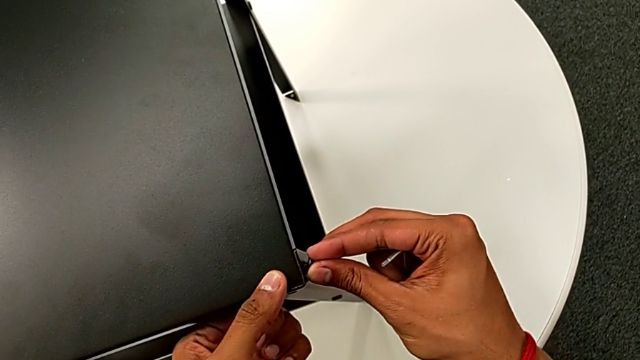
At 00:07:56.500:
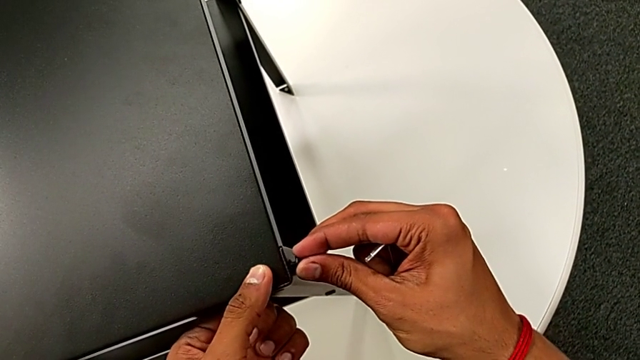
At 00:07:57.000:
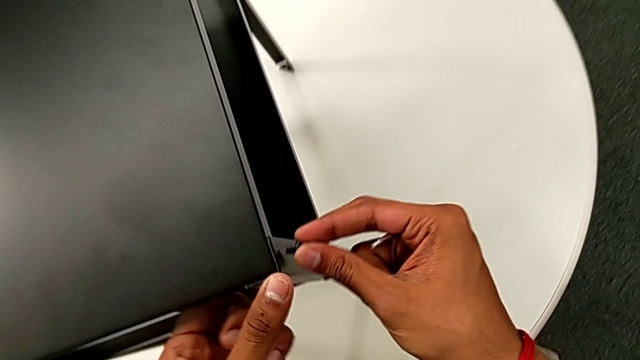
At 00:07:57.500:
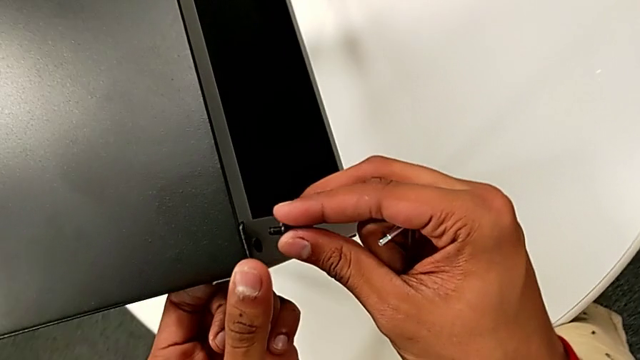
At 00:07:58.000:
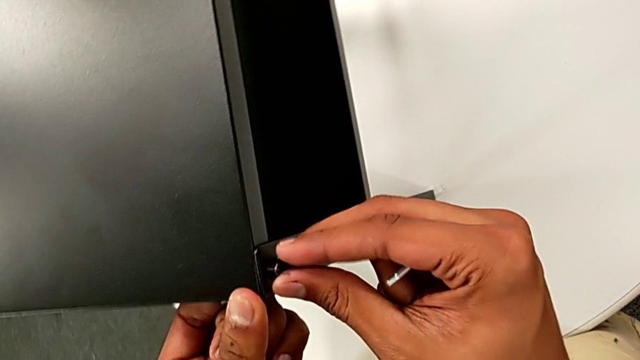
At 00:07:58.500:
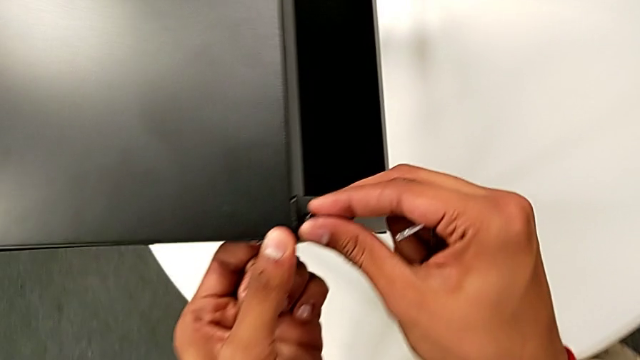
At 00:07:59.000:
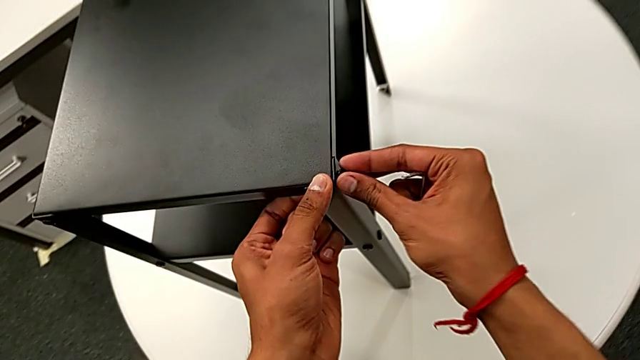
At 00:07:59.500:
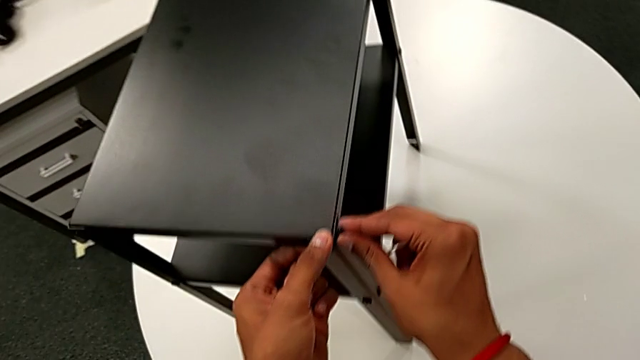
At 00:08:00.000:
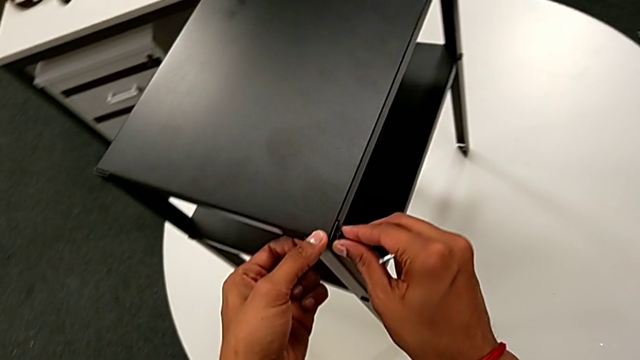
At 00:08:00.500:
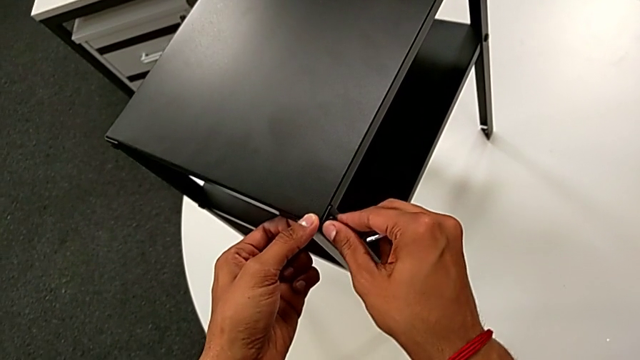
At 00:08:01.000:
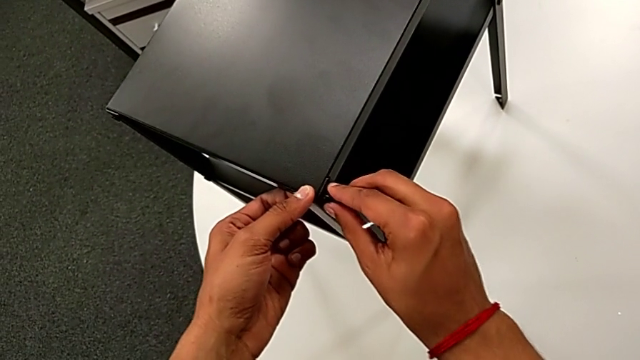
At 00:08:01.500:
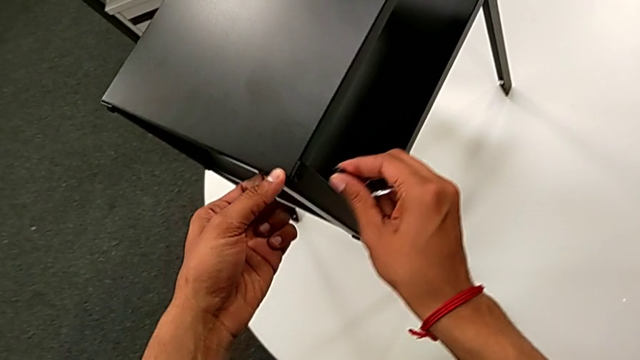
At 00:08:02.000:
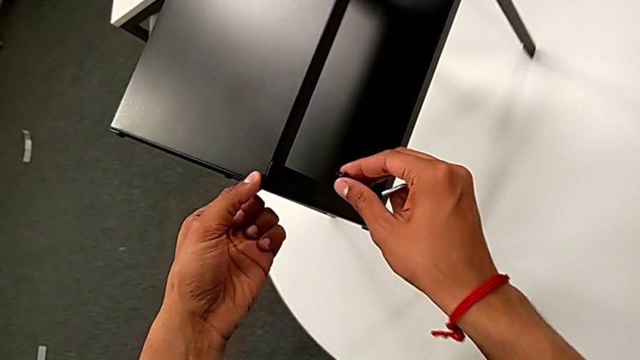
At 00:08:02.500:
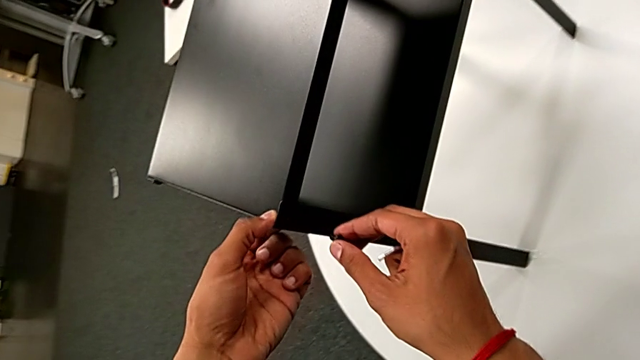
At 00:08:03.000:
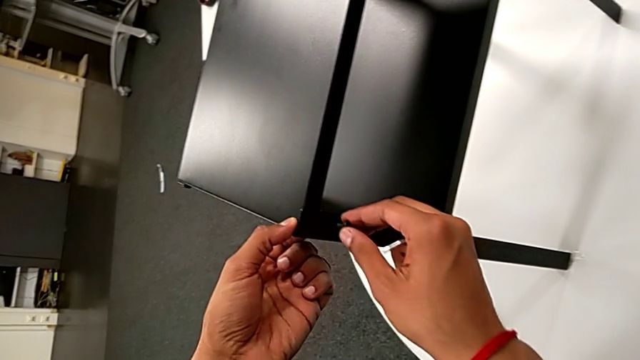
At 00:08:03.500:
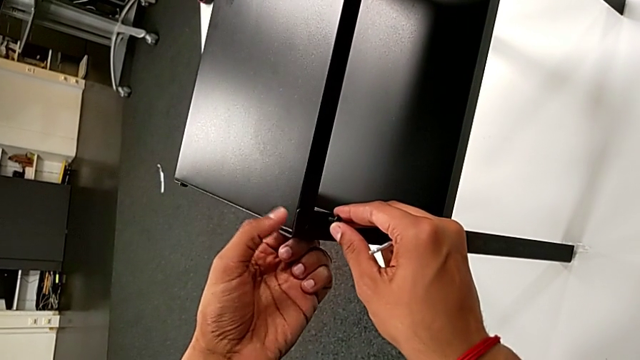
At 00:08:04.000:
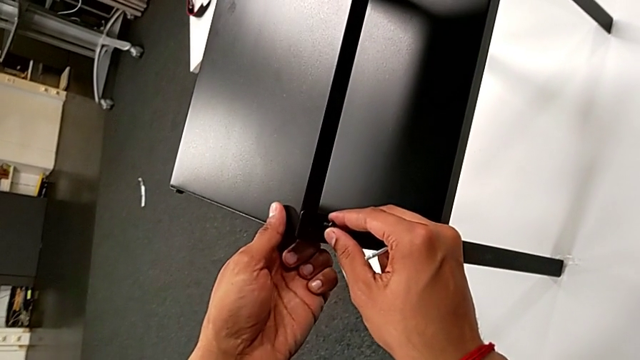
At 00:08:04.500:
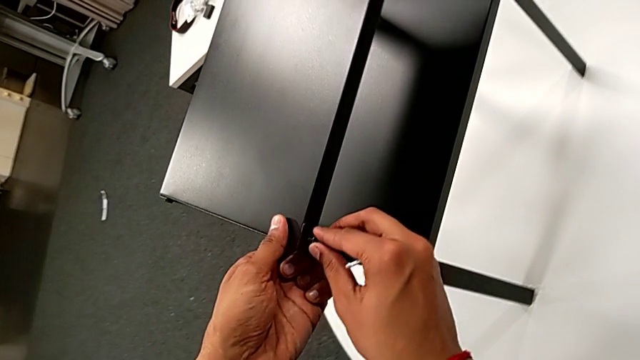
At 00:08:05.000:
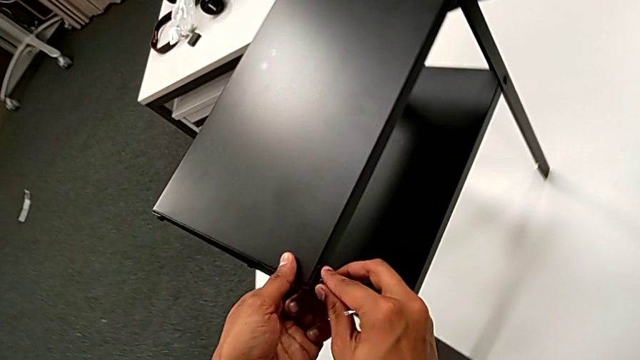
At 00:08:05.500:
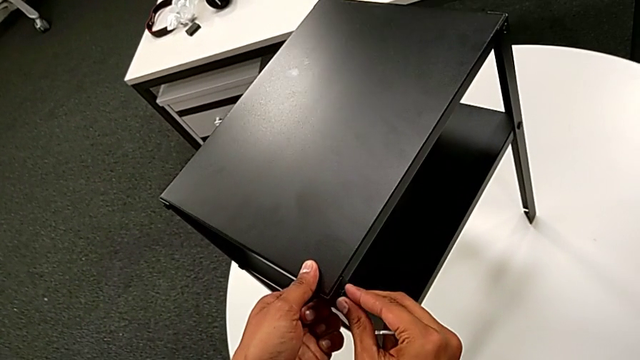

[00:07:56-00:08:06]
The camera wearer is screwing the hex socket heads onto the fourth leg. They withdraw the hex socket head, insert it, wrongly screw it, withdraw it, inspect the nightstand, grab it and insert the hex socket head.

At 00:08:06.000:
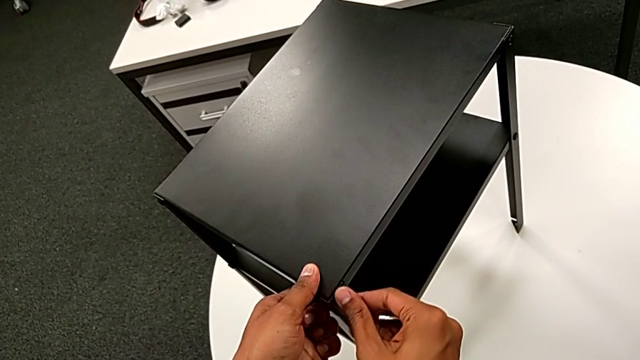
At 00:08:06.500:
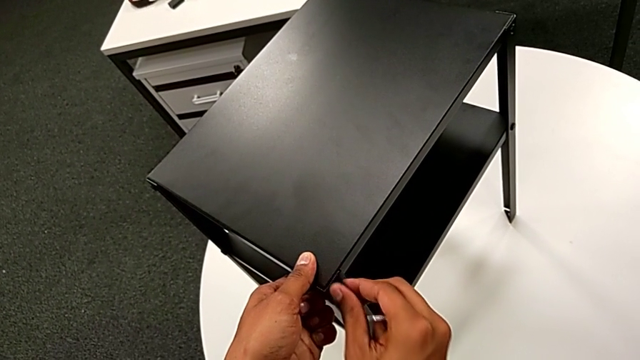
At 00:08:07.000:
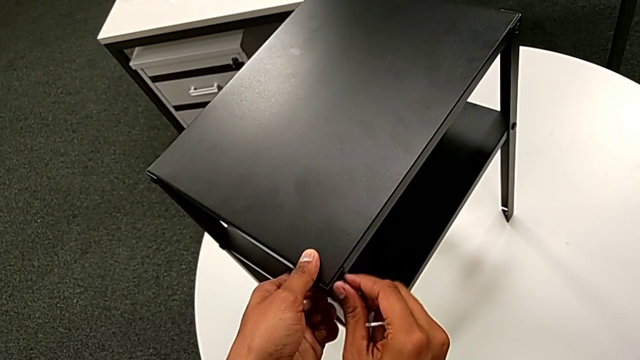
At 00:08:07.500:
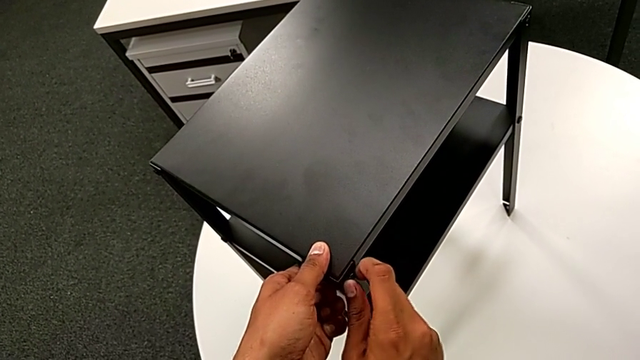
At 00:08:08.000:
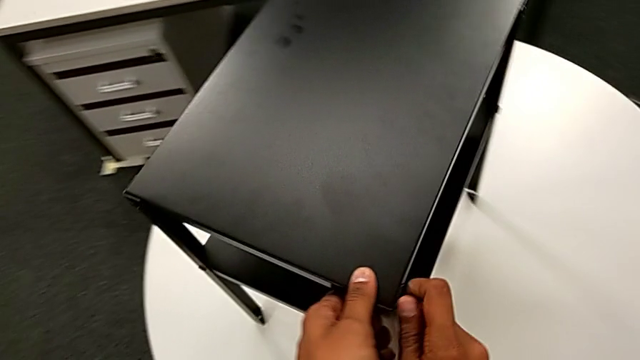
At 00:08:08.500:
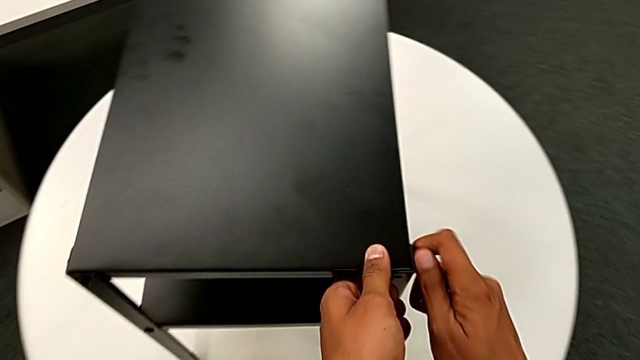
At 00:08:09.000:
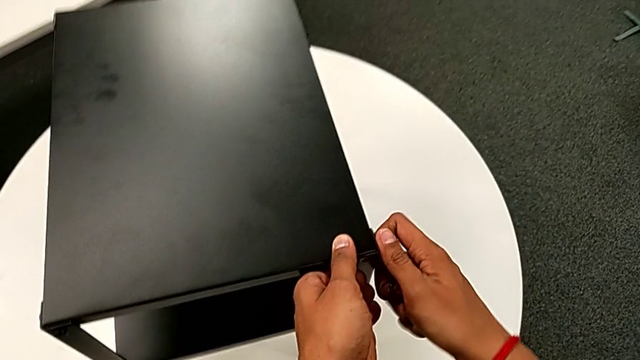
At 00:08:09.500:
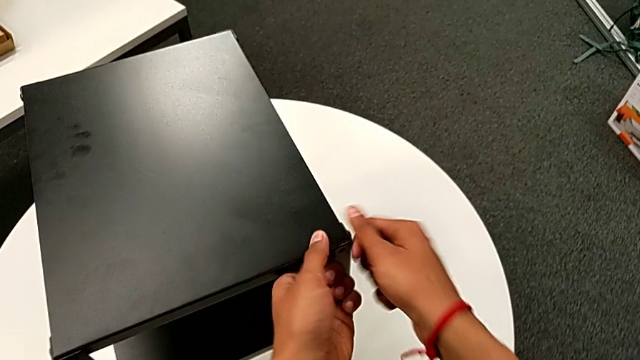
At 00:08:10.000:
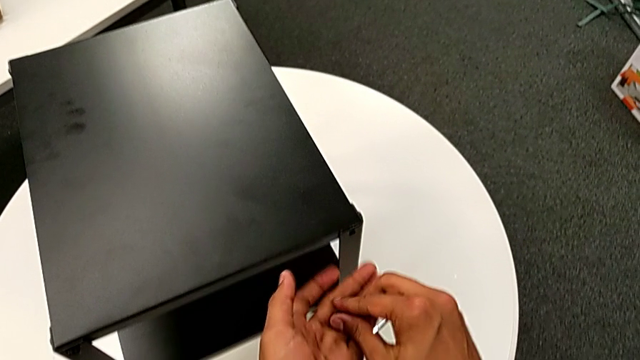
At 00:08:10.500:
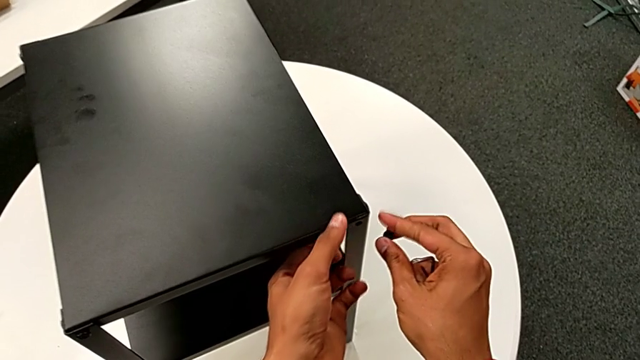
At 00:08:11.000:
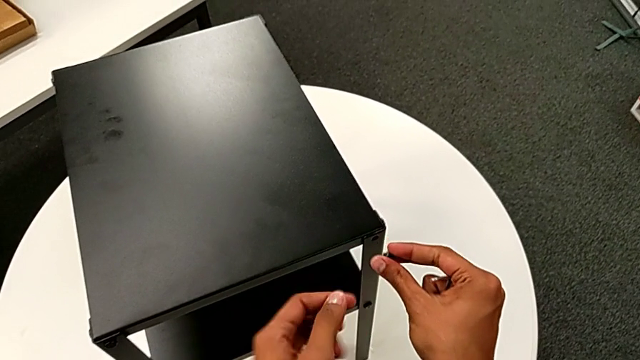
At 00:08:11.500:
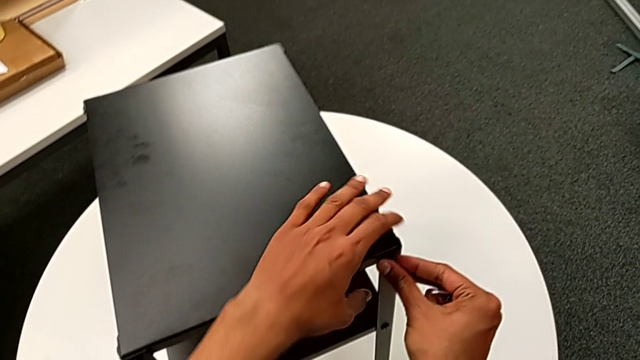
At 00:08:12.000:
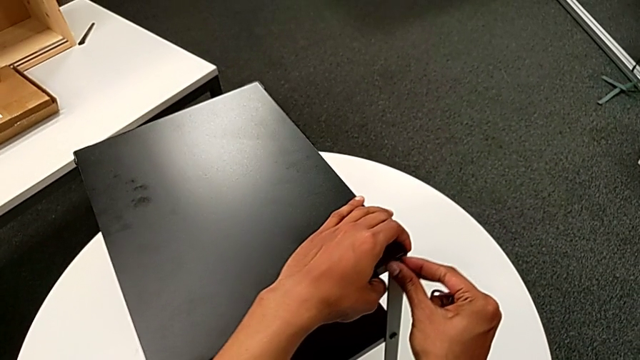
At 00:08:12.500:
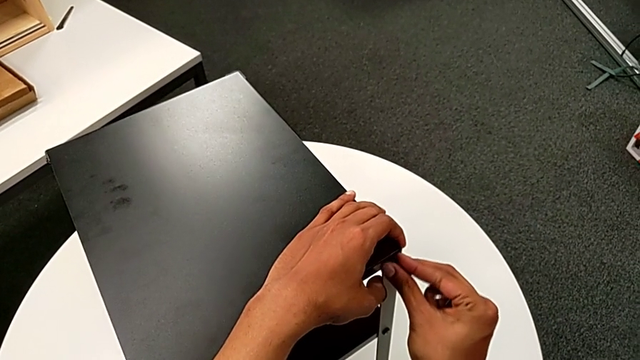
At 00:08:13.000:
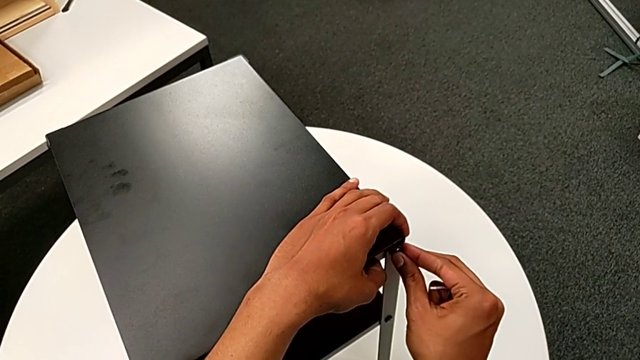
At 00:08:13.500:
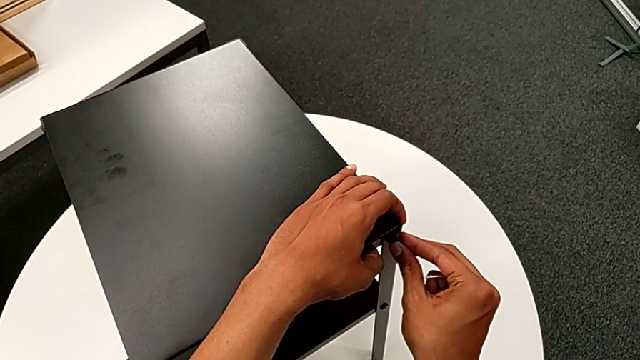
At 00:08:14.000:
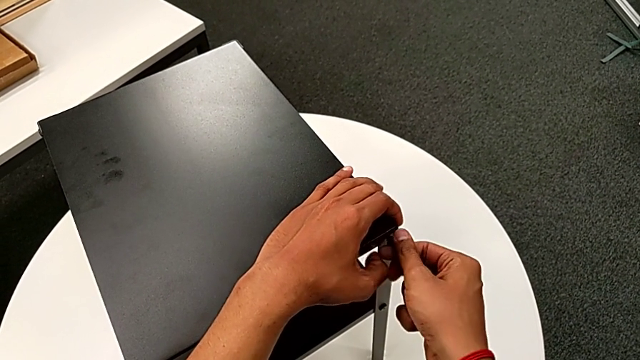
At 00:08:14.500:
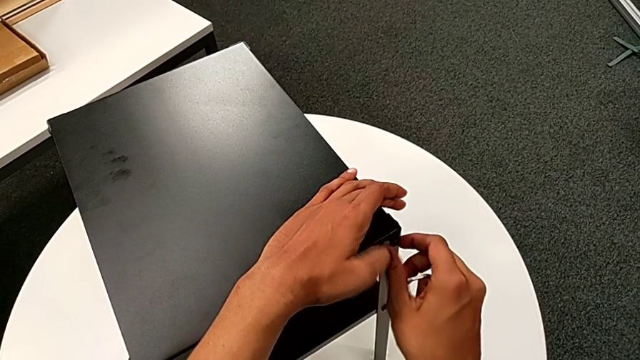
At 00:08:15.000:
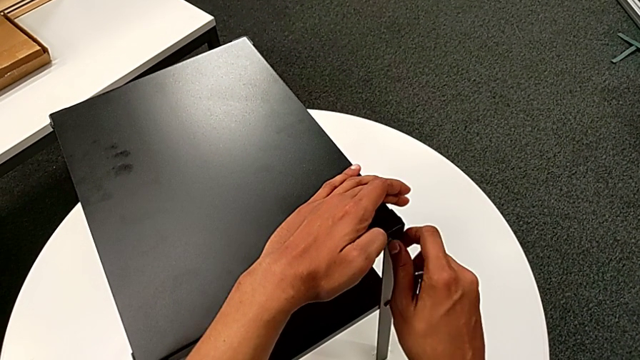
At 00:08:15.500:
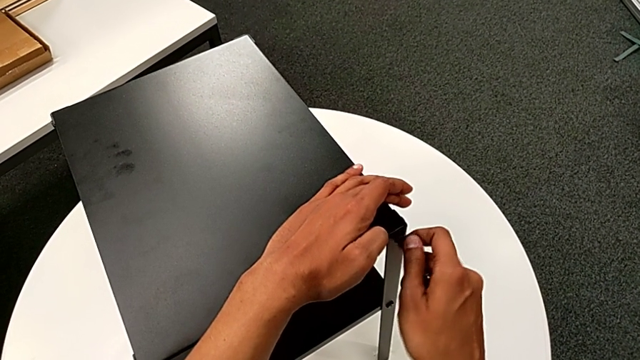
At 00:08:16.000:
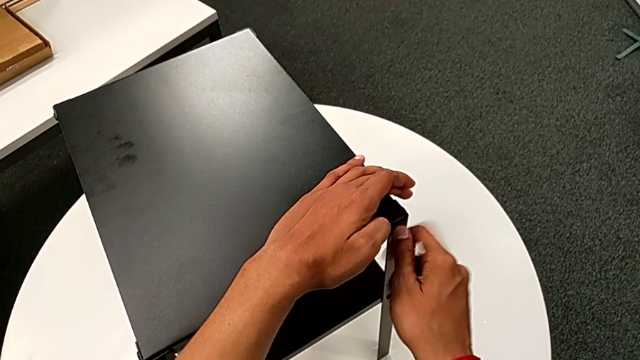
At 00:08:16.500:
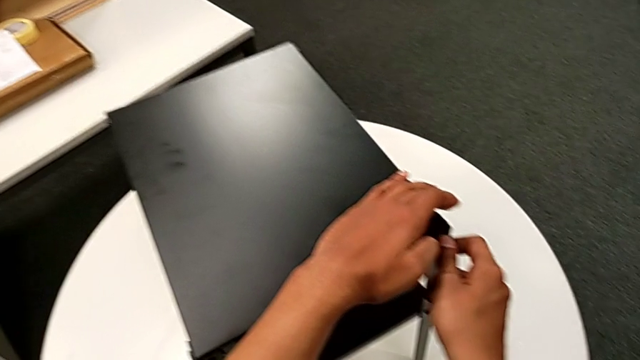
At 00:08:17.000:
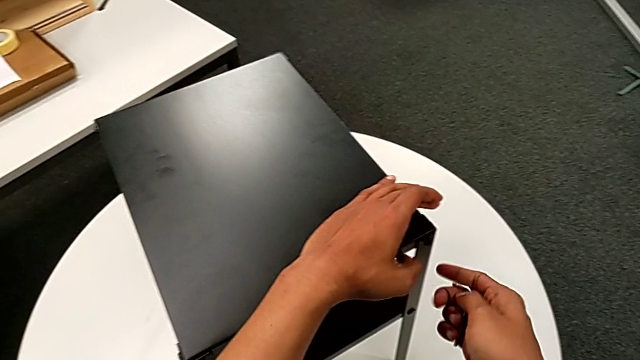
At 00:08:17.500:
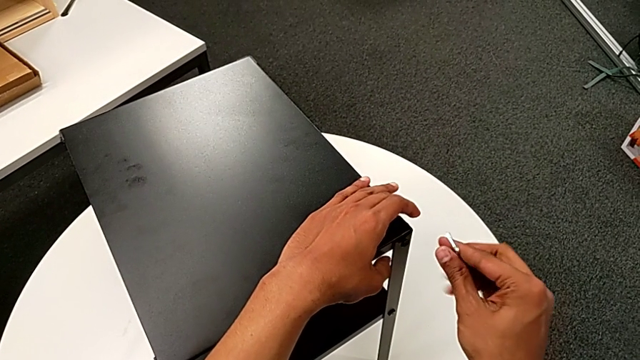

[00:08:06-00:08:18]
The camera wearer is screwing the hex socket heads onto the fourth leg. They screw the hex socket head, grab it, hold it, grab the nightstand with the left hand, slide it with the left hand, insert the hex socket head with the right hand, screw it with the right hand and rotate the Allen wrench.
